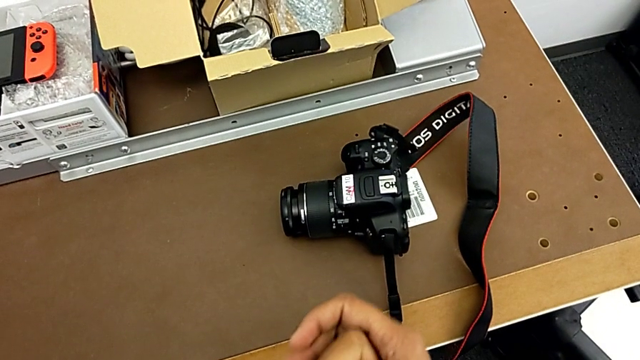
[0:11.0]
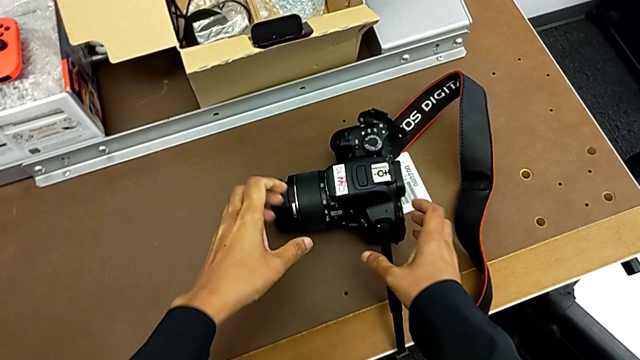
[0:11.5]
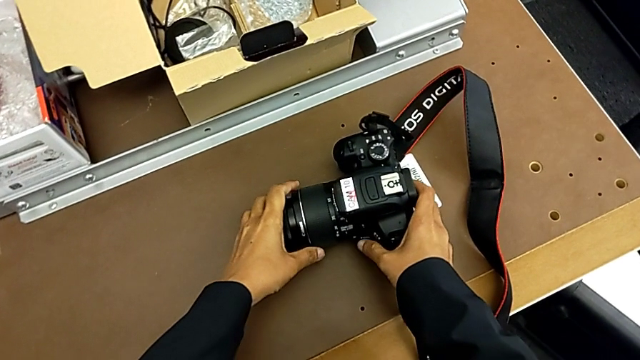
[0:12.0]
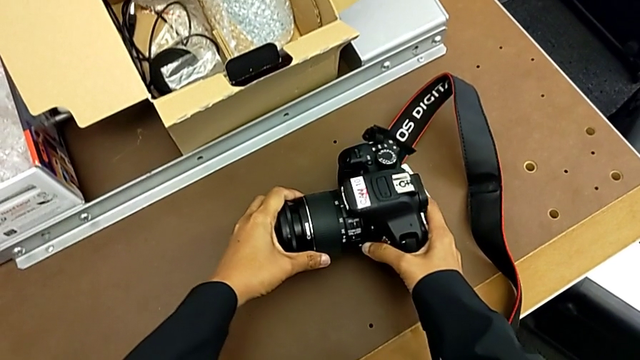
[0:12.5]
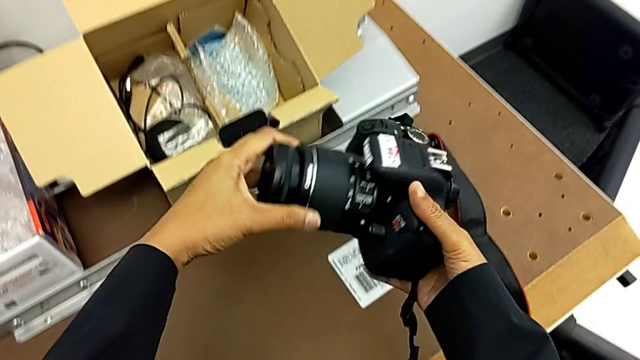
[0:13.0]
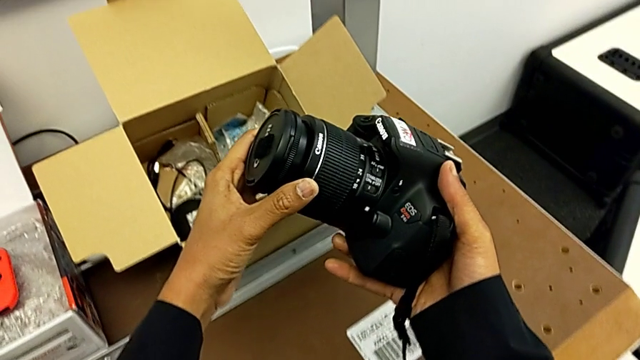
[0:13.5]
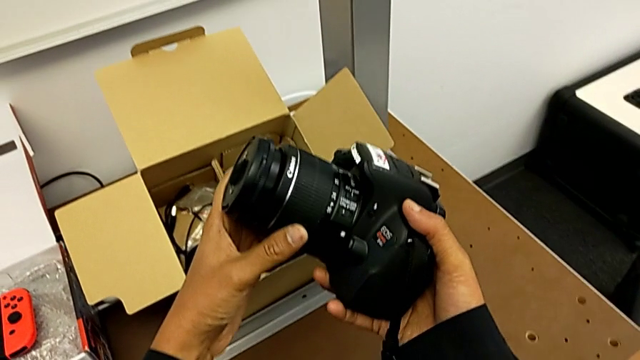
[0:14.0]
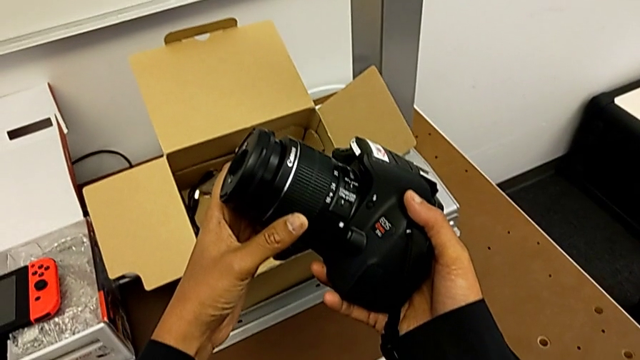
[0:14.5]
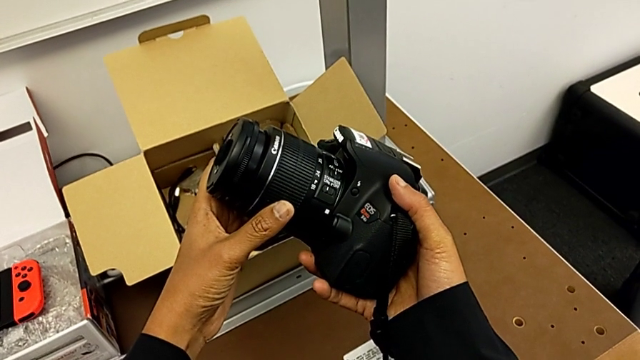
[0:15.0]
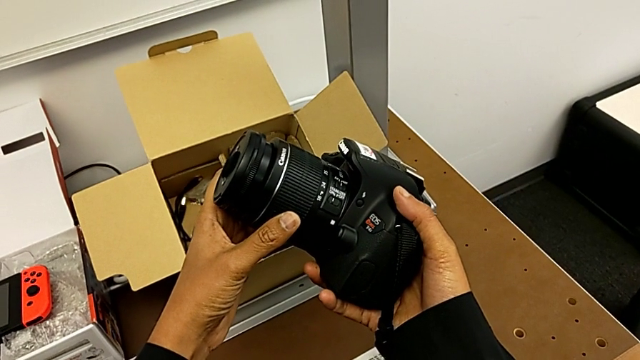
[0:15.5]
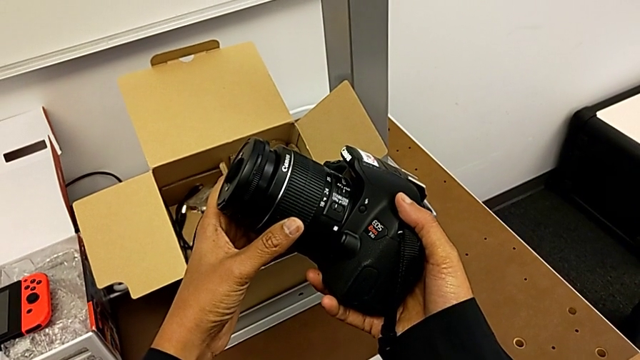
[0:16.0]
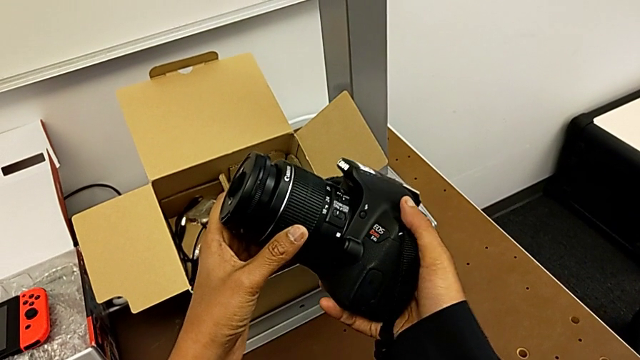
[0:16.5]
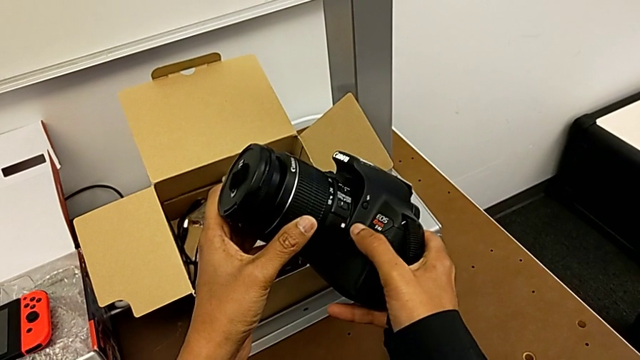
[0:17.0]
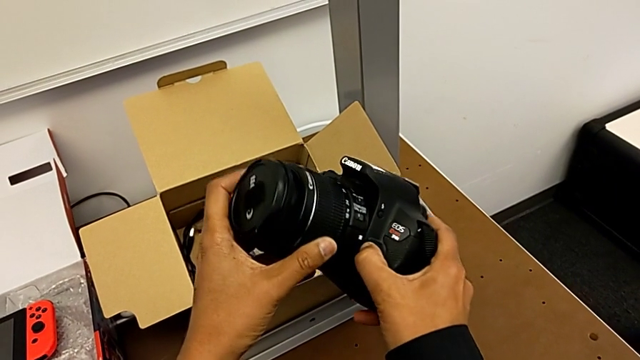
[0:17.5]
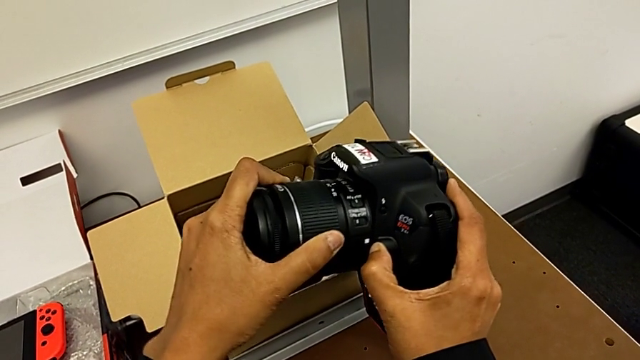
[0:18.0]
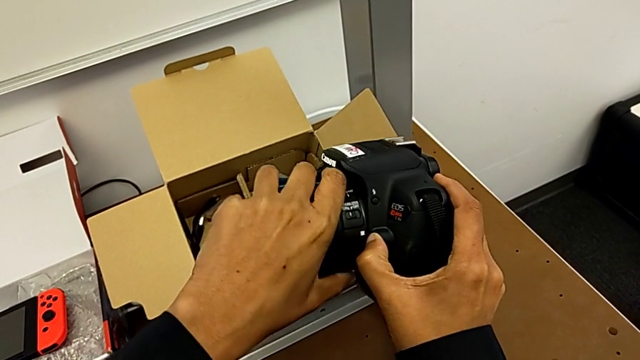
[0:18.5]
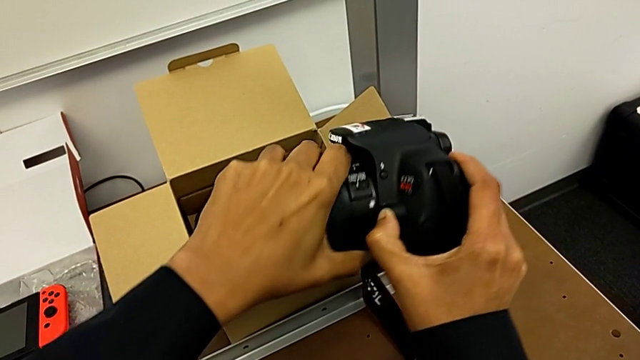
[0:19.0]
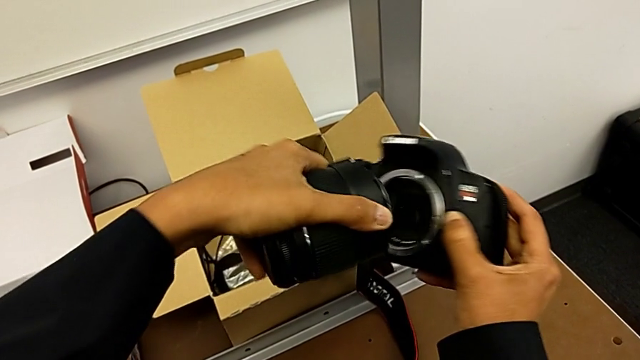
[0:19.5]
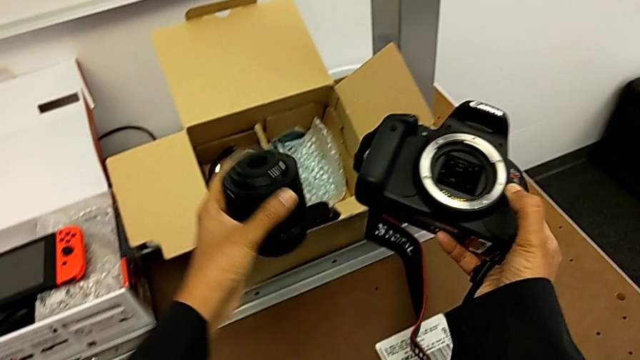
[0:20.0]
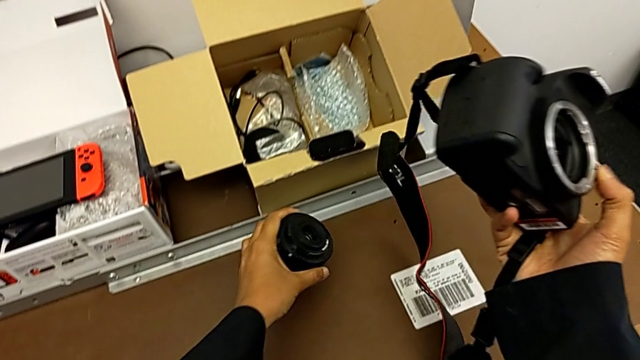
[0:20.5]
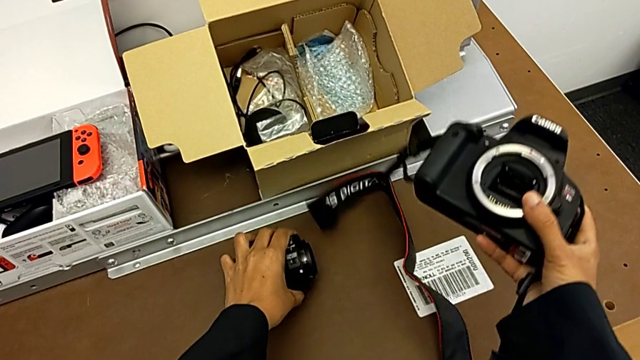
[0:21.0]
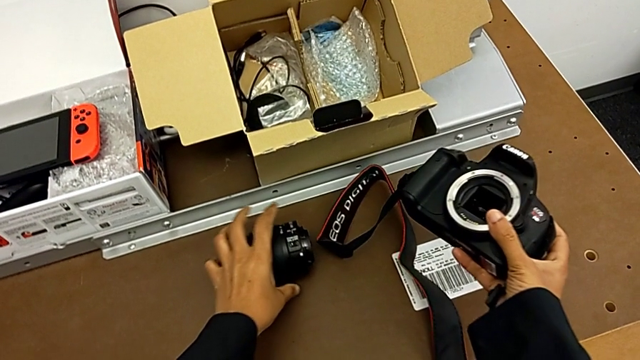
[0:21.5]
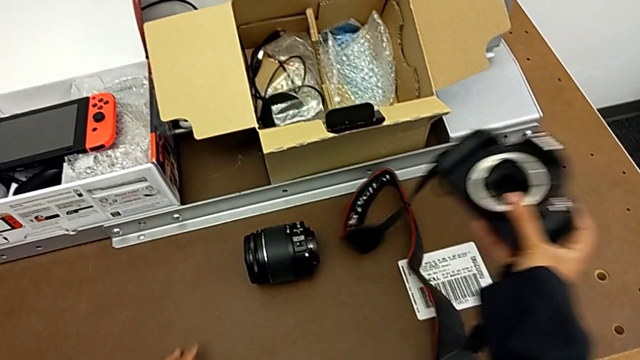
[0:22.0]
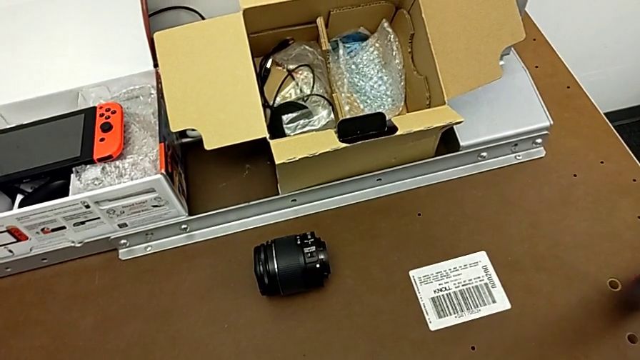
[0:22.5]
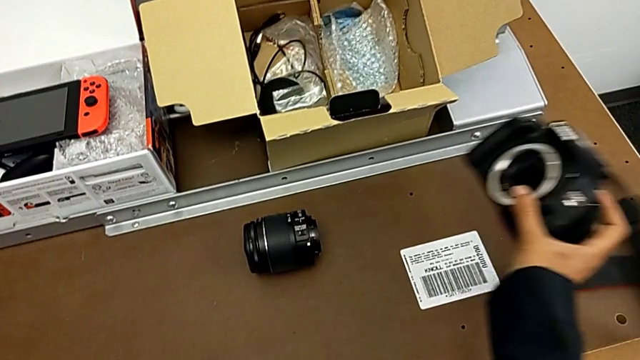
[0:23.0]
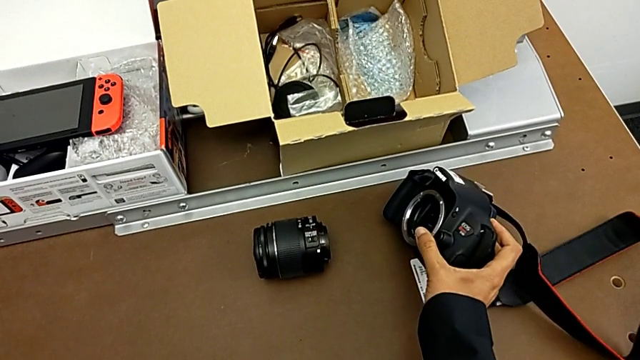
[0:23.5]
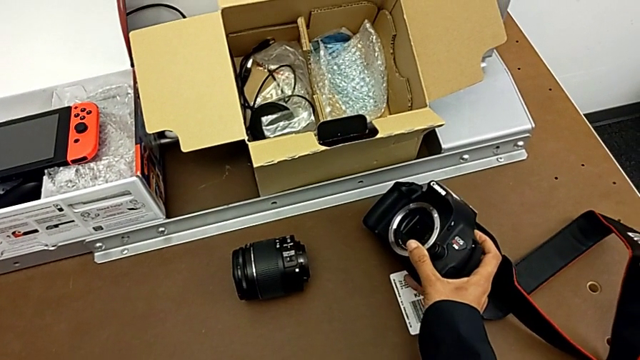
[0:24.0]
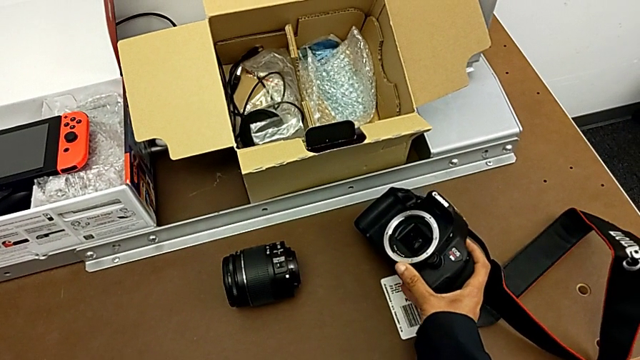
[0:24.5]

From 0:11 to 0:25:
The camera wearer detaches the lens. They grab the DSLR, lift it, hold it and inspect it. They grab the lens, press the release button with the right hand, withdraw the lens with the left hand, place the lens, withdraw the strap and place the DSLR.

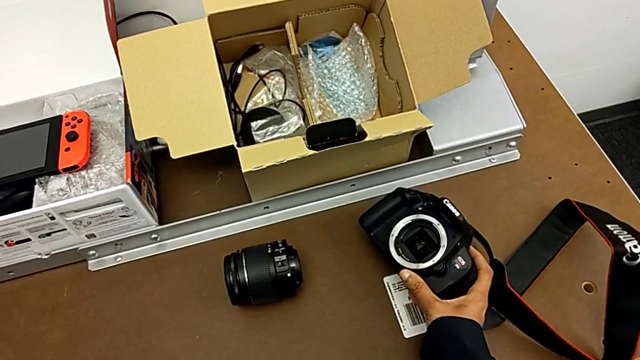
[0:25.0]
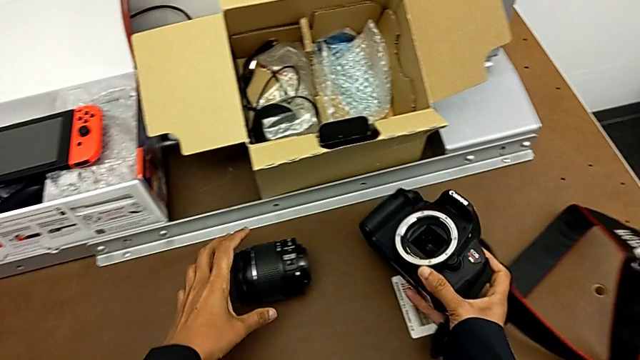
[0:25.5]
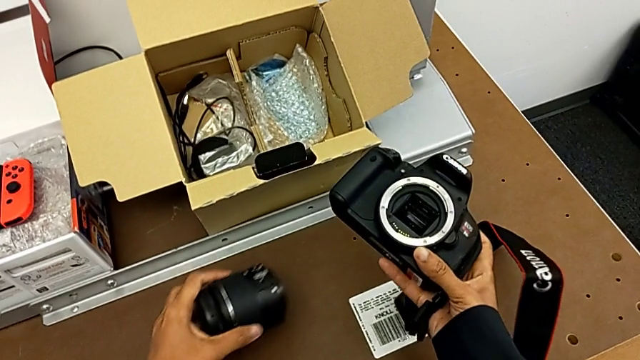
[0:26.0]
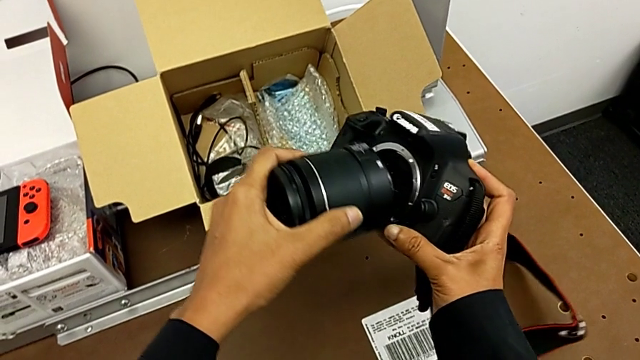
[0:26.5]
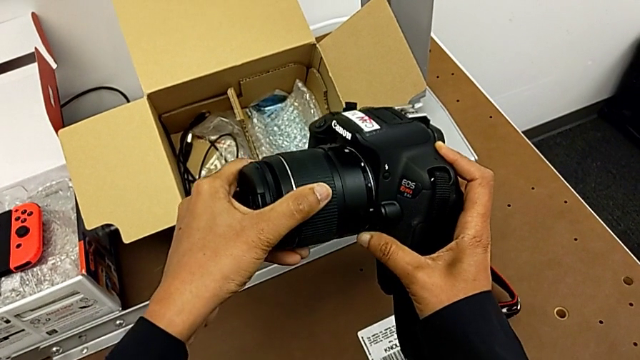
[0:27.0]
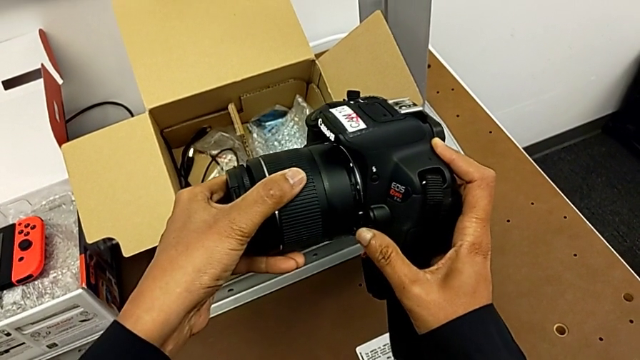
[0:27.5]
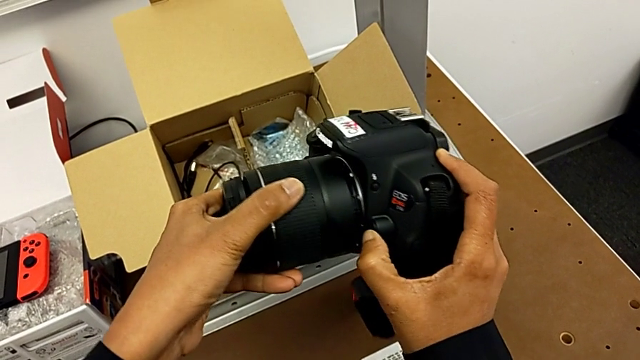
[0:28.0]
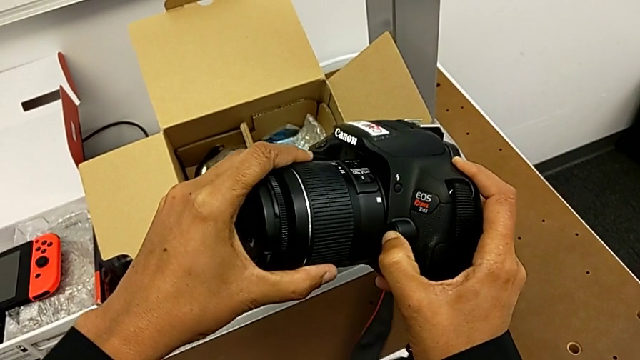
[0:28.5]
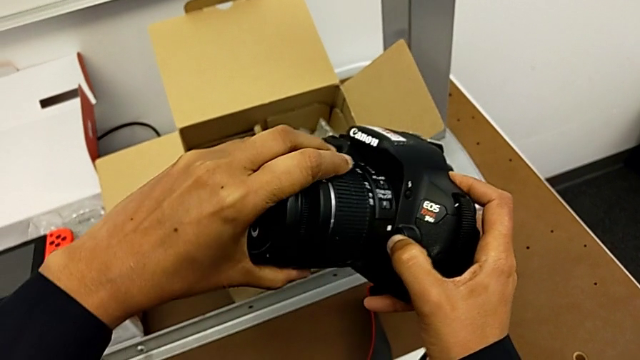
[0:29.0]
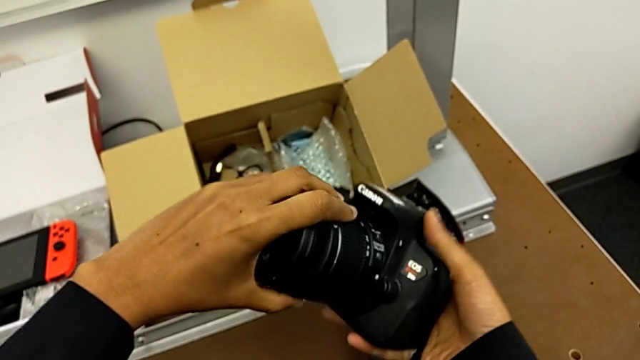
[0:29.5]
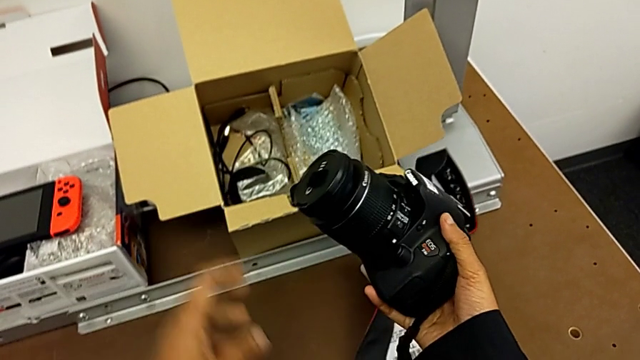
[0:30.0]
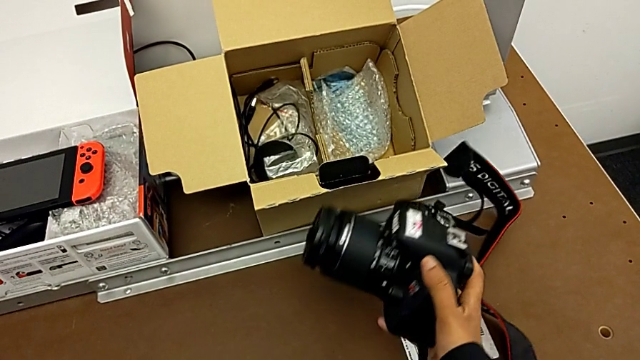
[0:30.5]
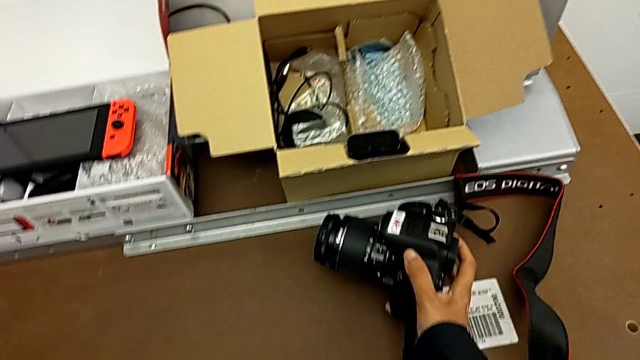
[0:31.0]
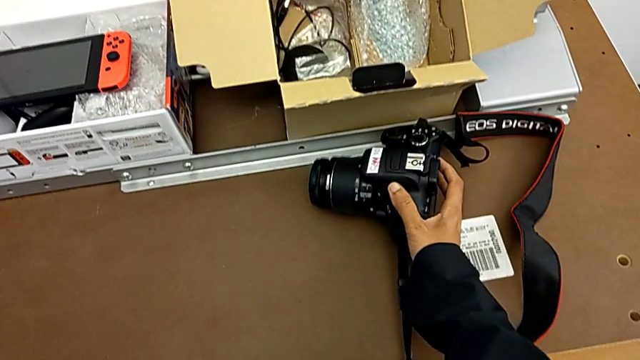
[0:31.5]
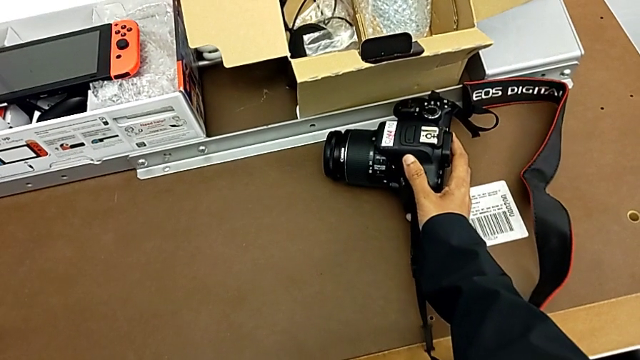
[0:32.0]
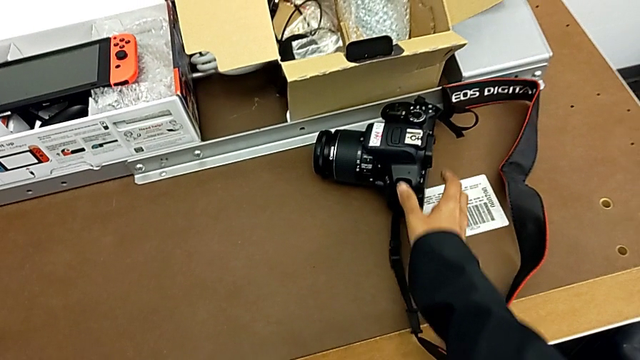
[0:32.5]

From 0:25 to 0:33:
The camera wearer attaches the lens. They grab the lens, insert it, rotate it, press the release button and place the DSLR.
